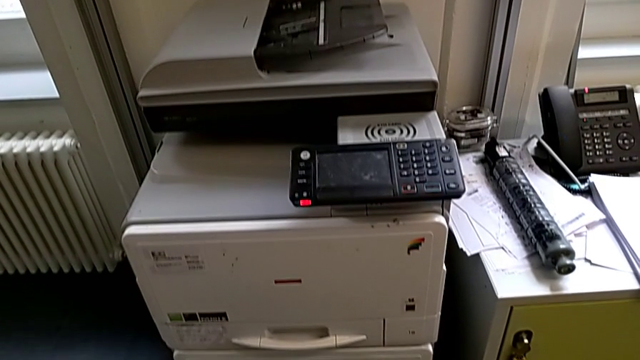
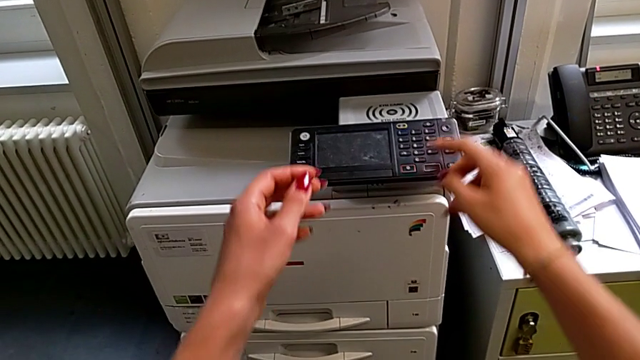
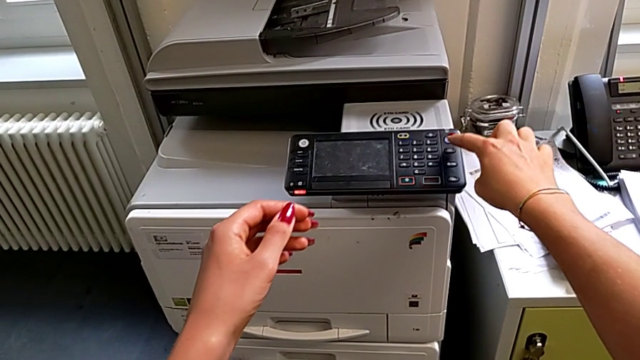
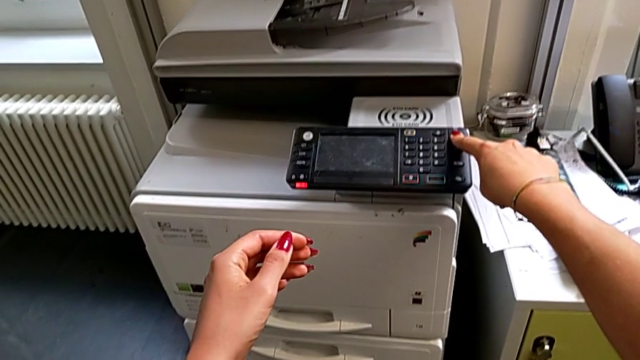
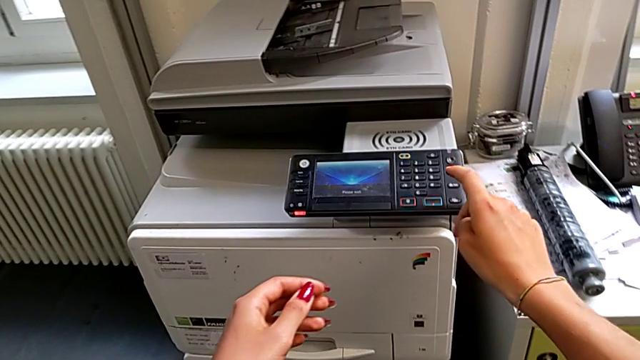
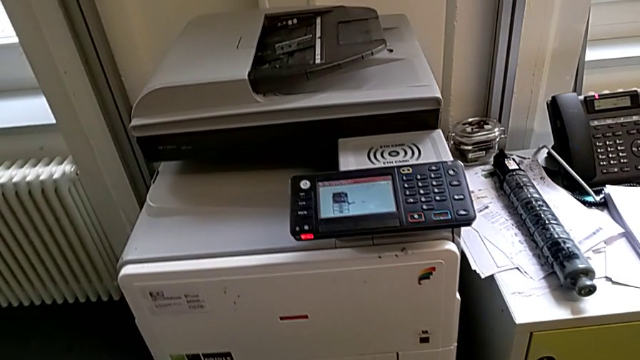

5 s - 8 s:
The camera wearer turns on the printer. They approach the purple button and press it.

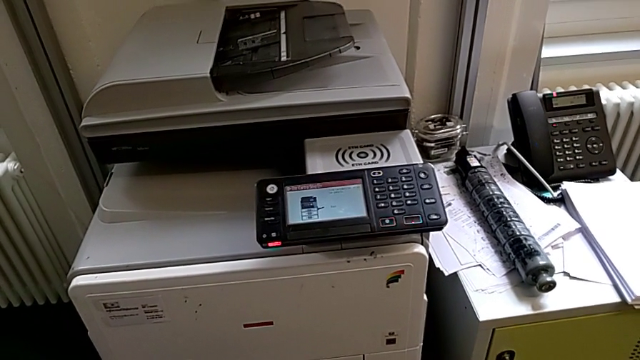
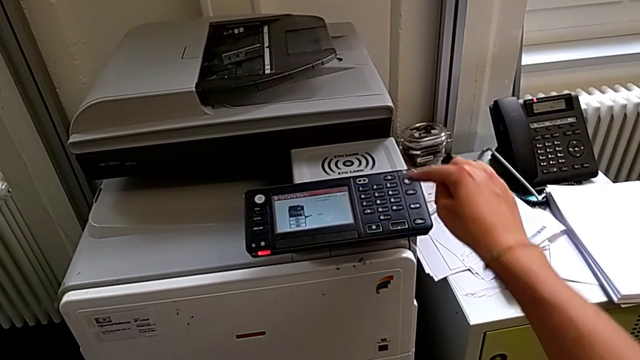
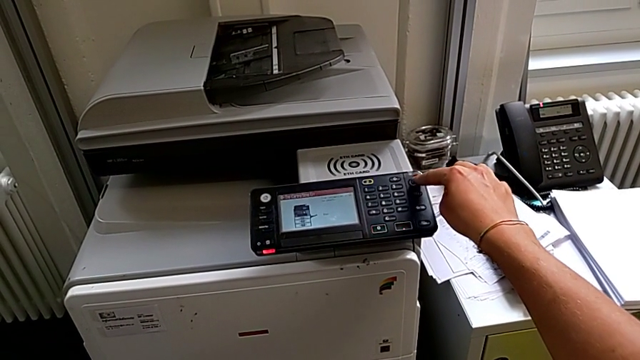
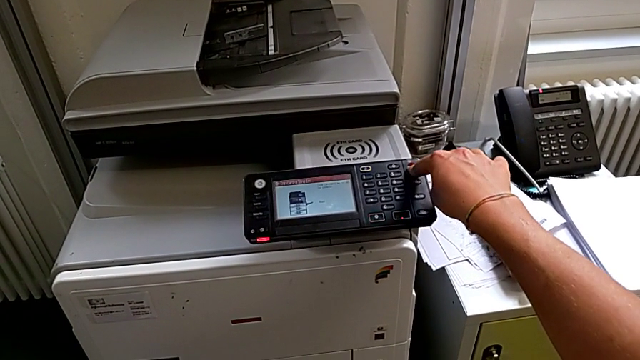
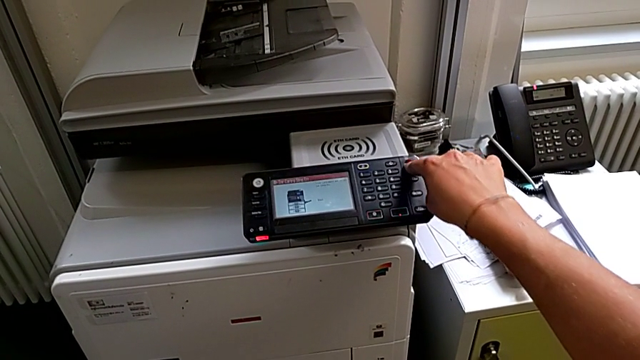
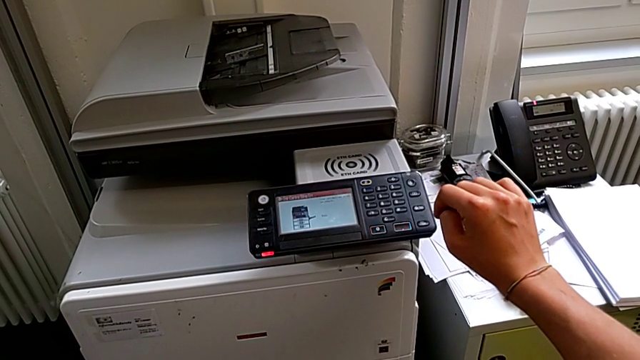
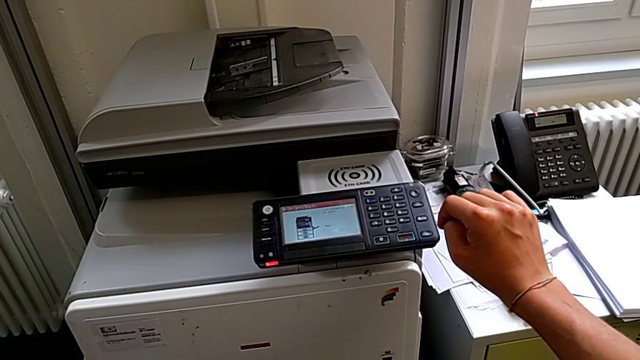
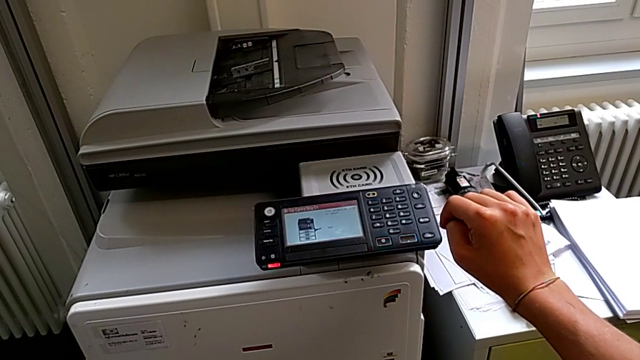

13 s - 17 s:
The camera wearer turns off the printer. They approach the purple button, press it and press the button.

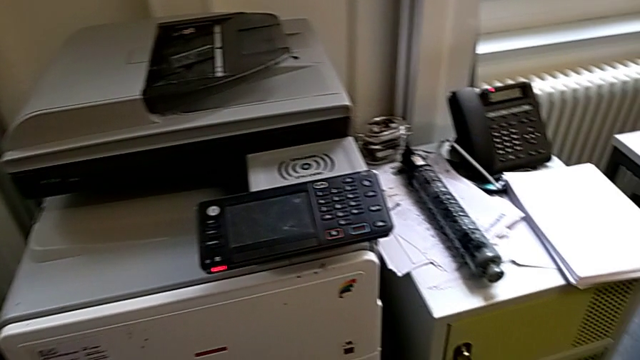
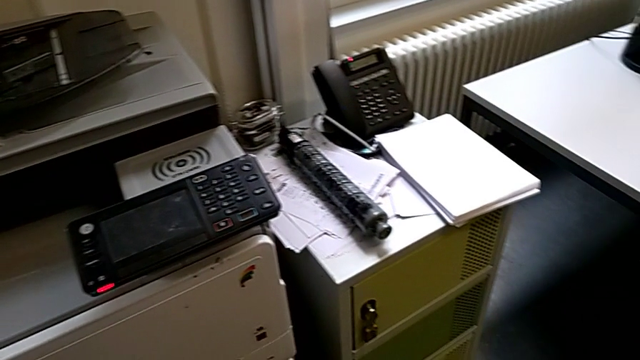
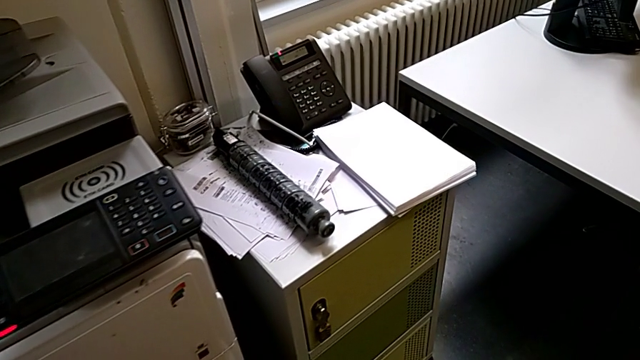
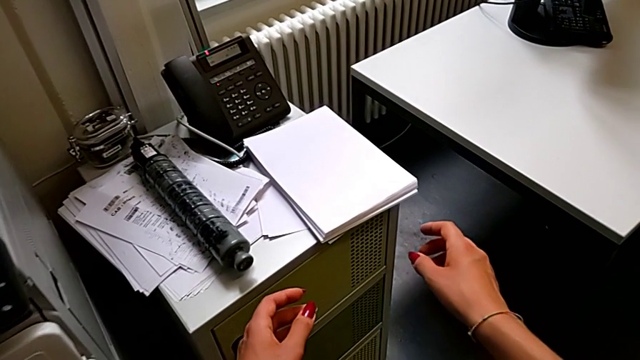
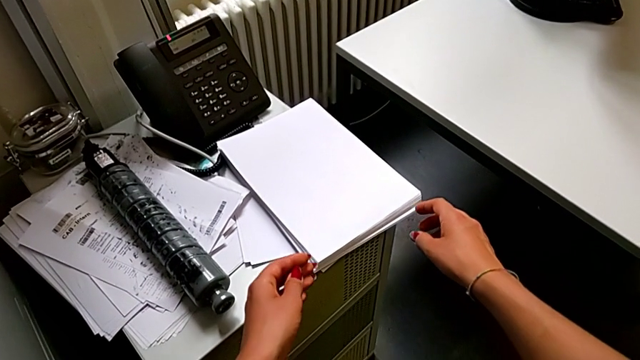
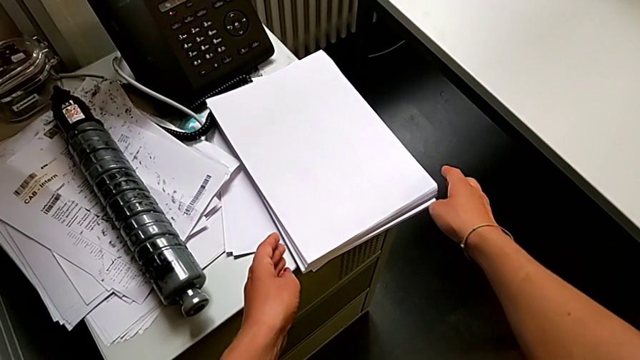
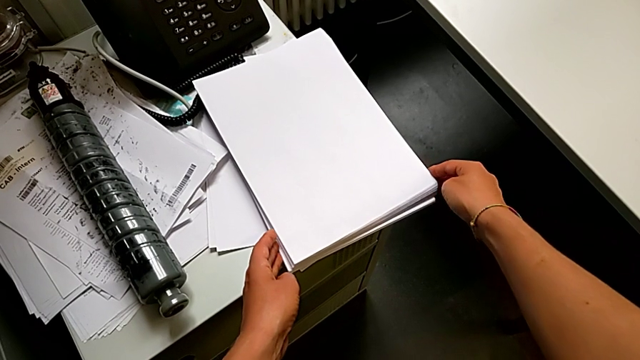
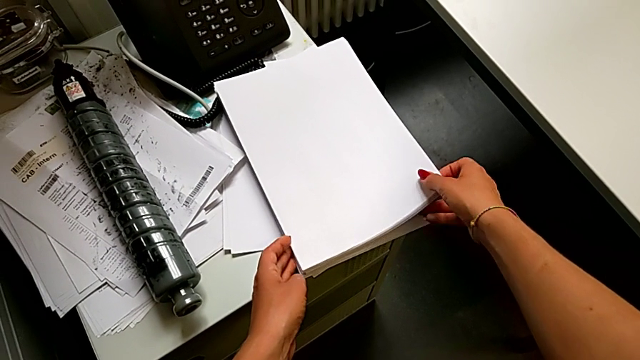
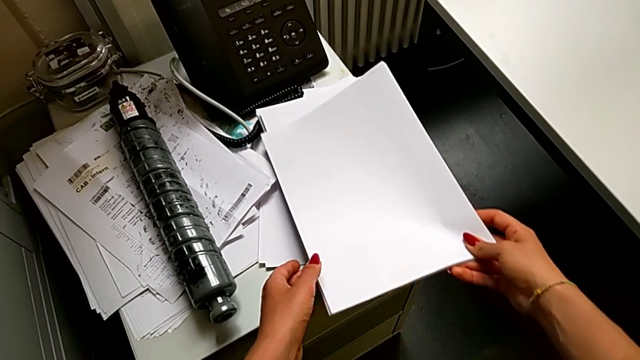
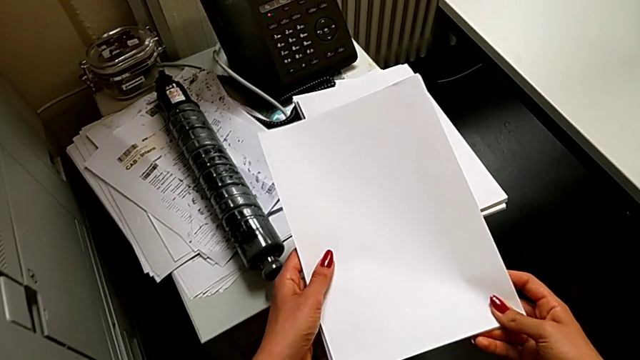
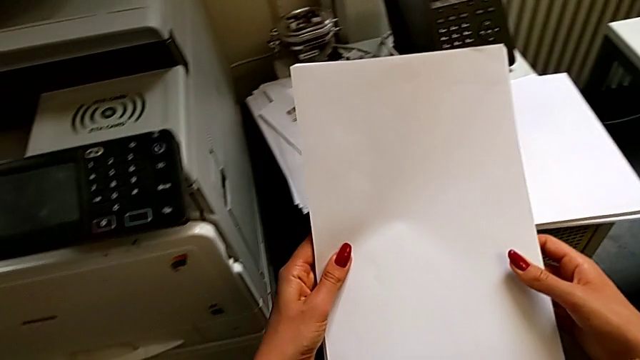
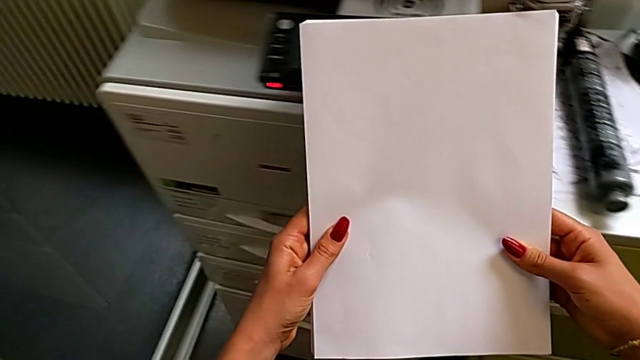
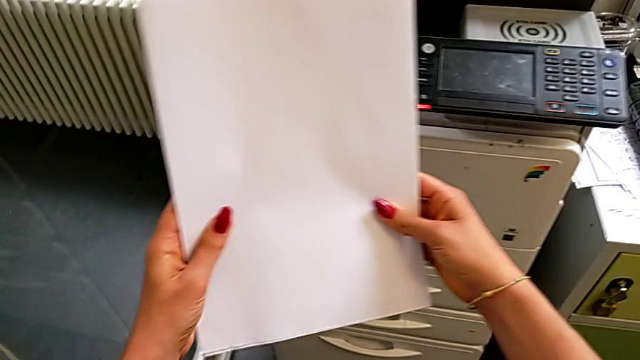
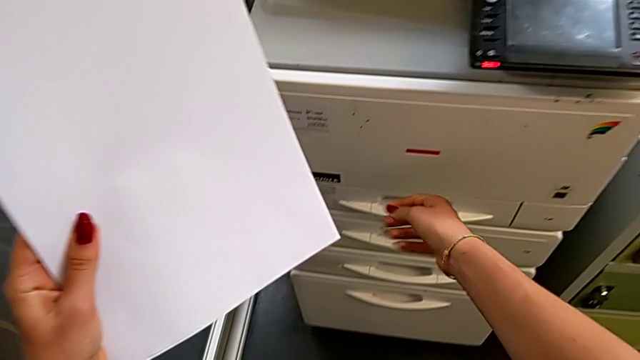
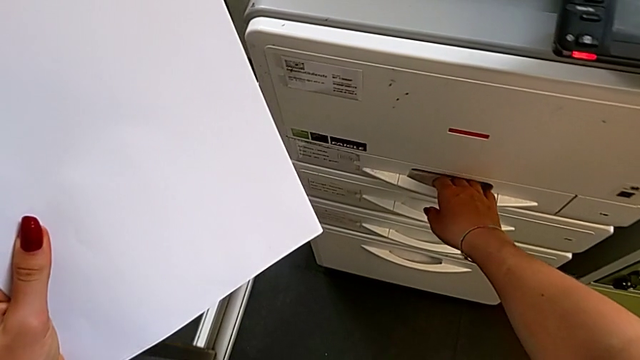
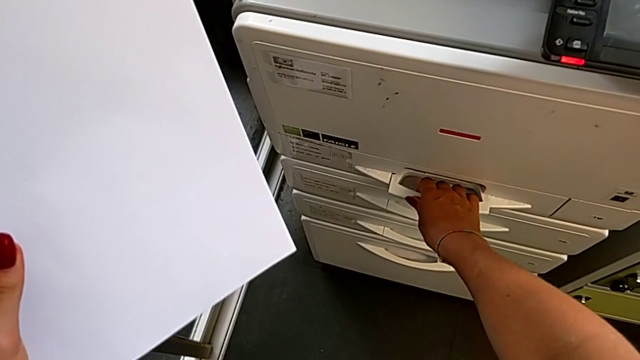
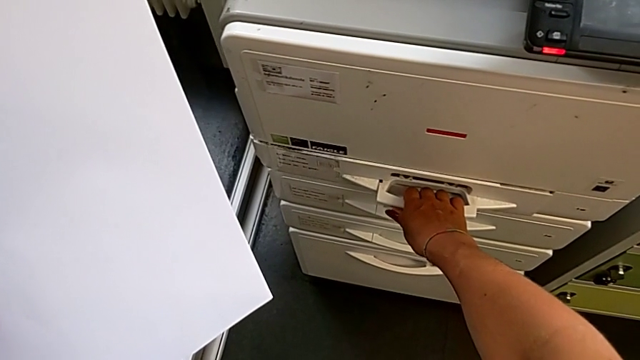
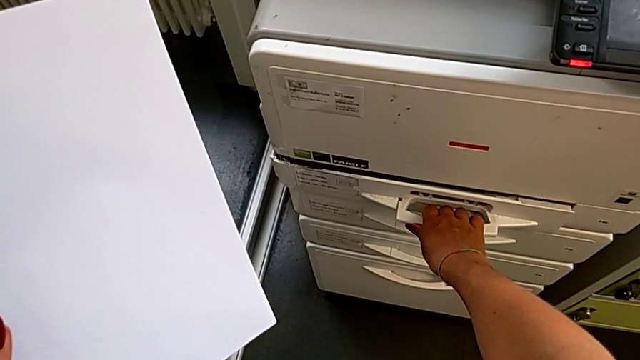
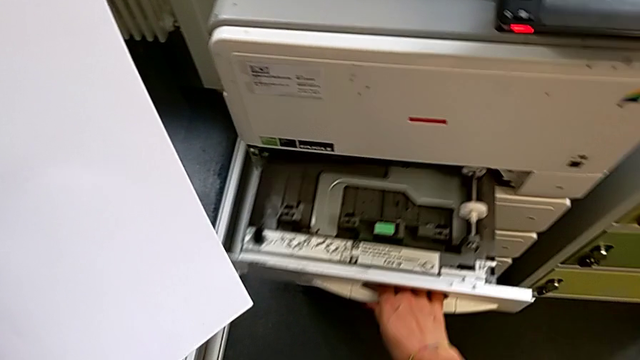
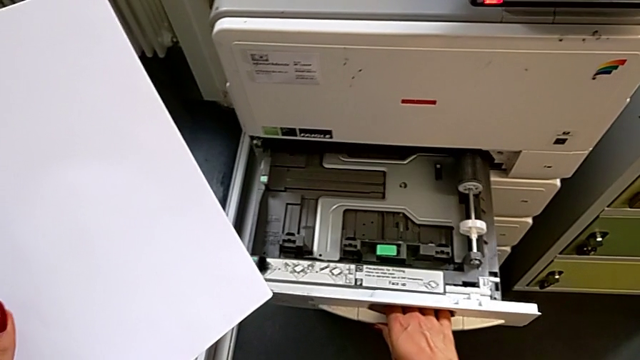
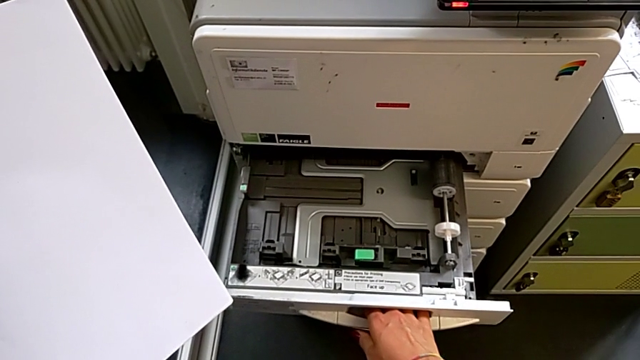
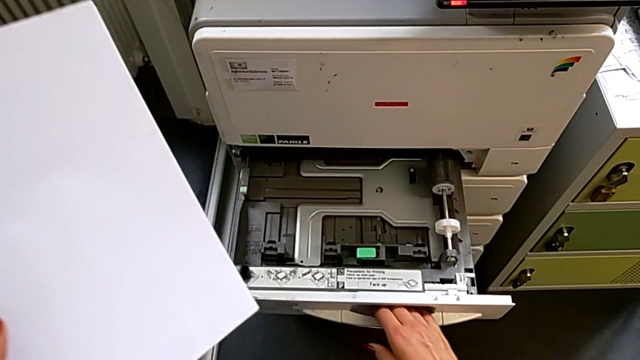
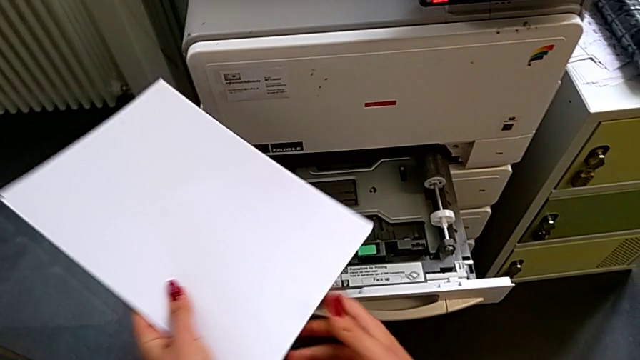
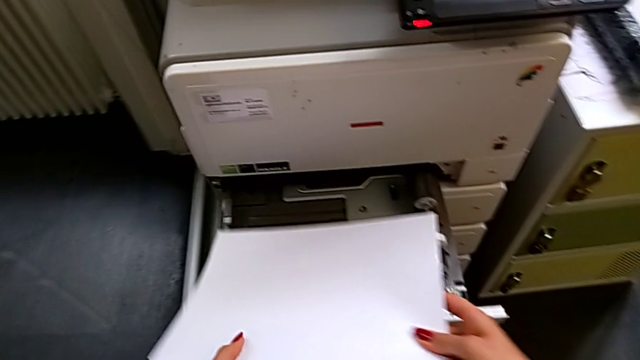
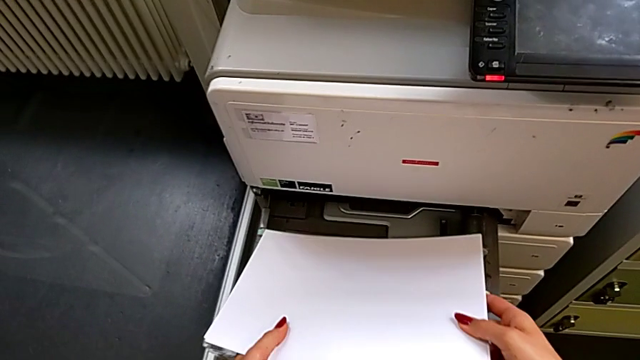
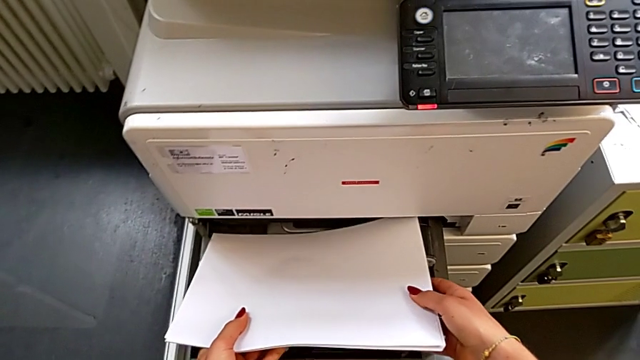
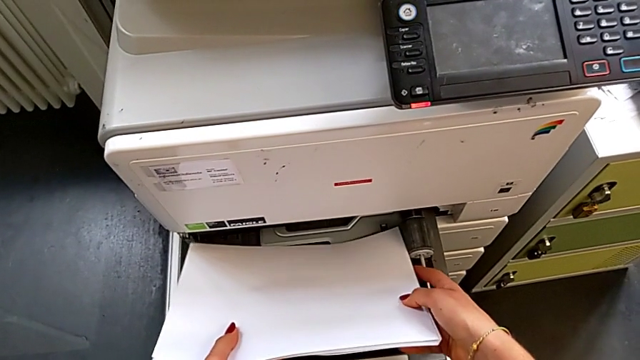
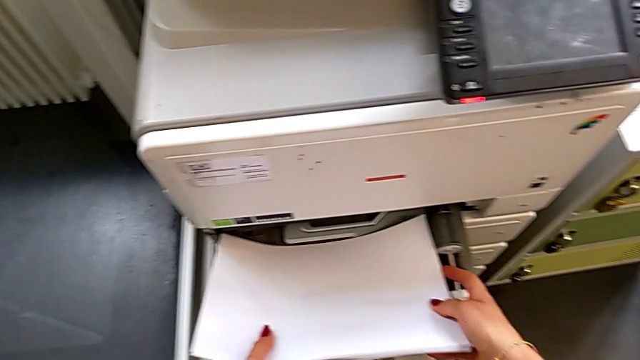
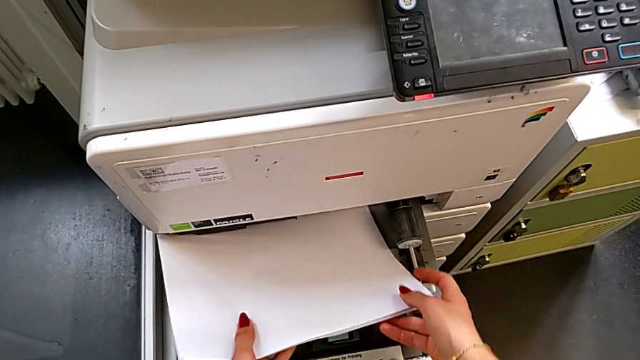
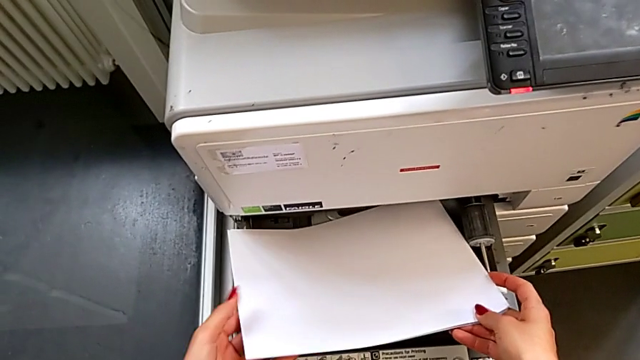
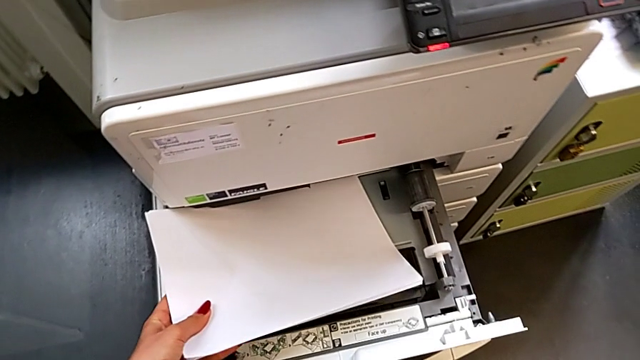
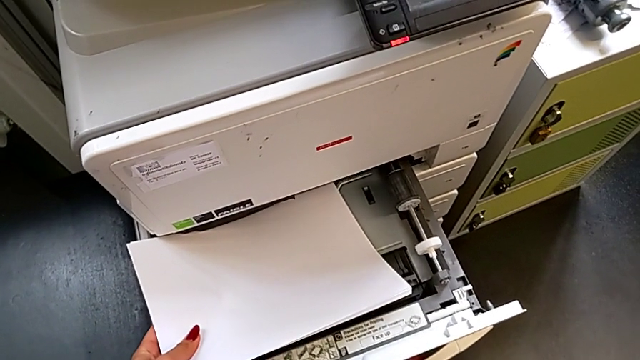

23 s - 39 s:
The camera wearer is loading a paper stack into the paper tray. They approach the paper stack, touch it, grab it, approach the paper tray, open it, load the paper stack and open the paper tray.
